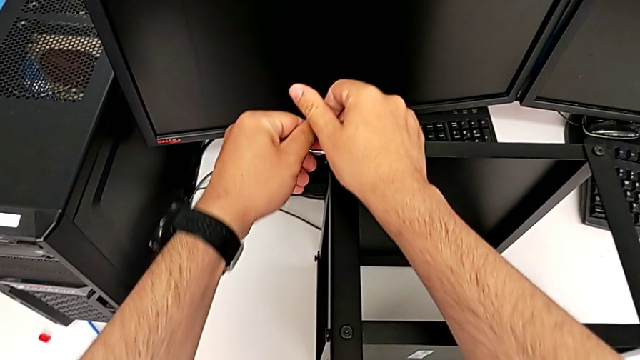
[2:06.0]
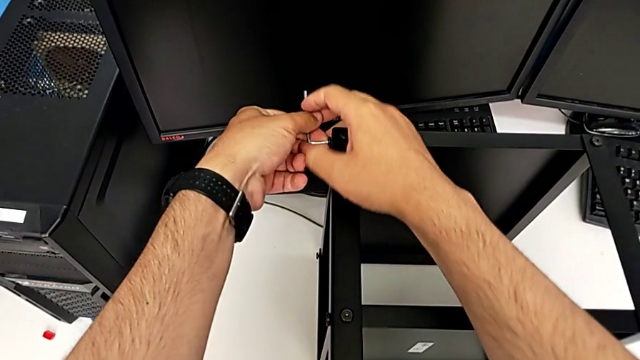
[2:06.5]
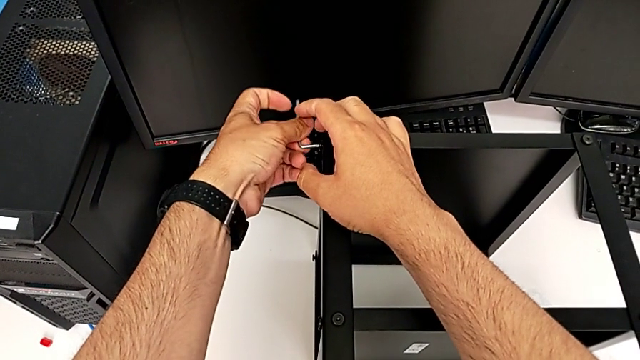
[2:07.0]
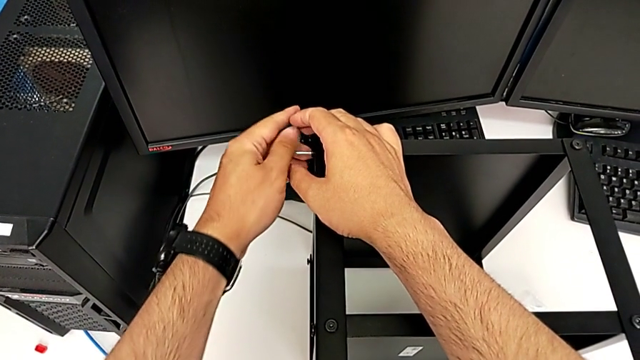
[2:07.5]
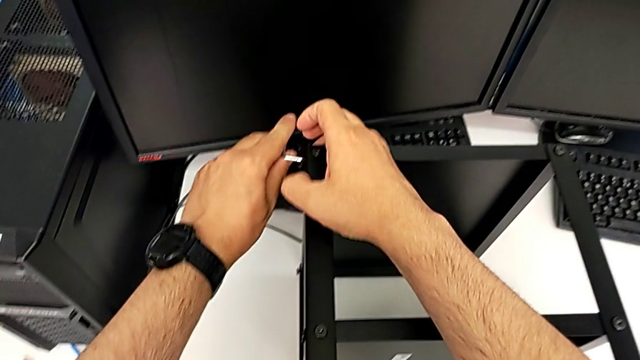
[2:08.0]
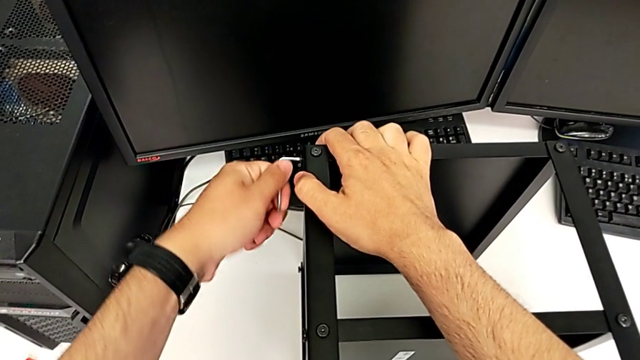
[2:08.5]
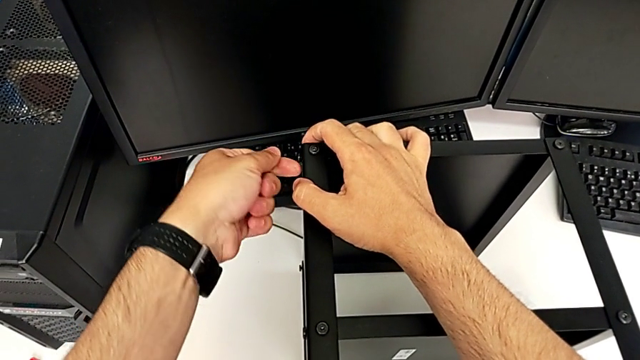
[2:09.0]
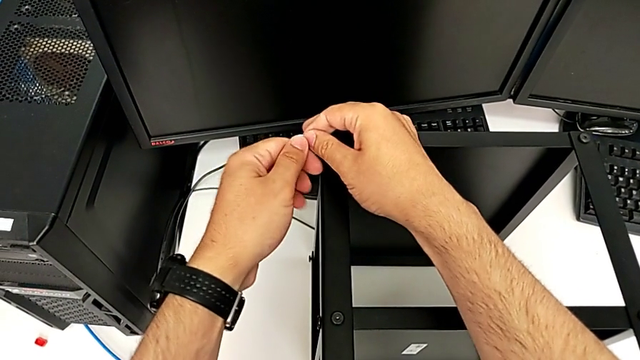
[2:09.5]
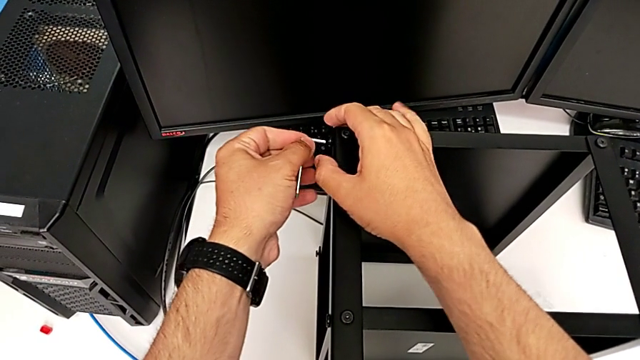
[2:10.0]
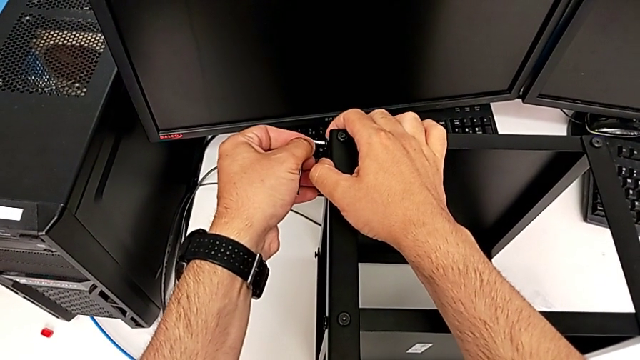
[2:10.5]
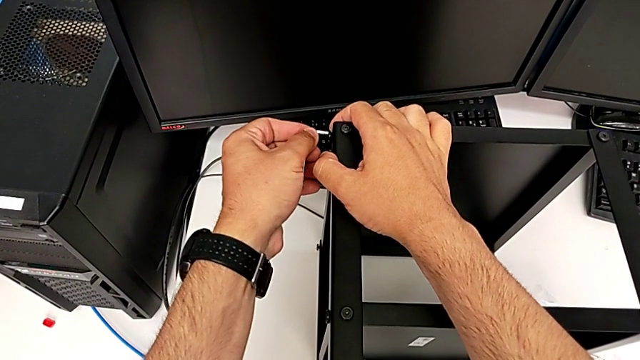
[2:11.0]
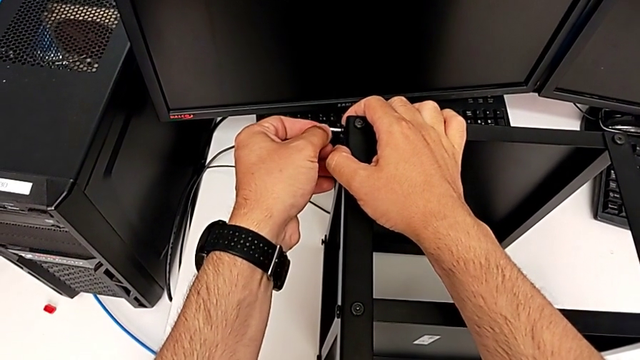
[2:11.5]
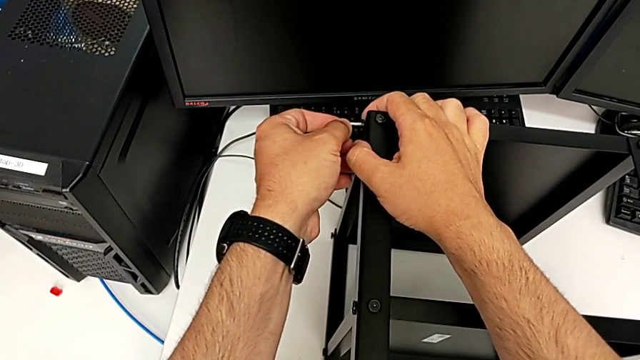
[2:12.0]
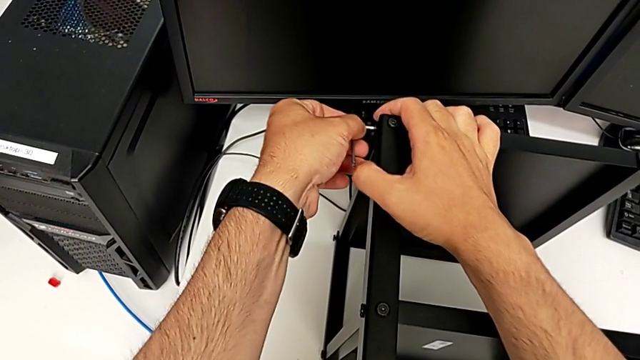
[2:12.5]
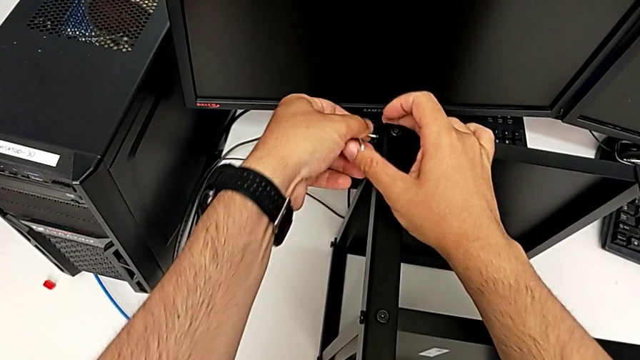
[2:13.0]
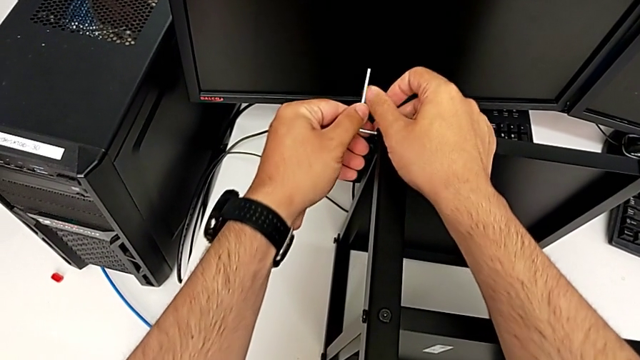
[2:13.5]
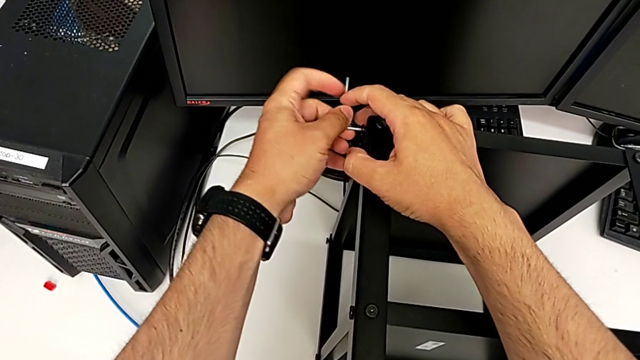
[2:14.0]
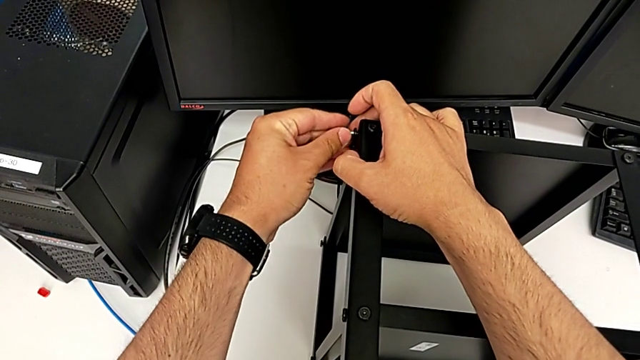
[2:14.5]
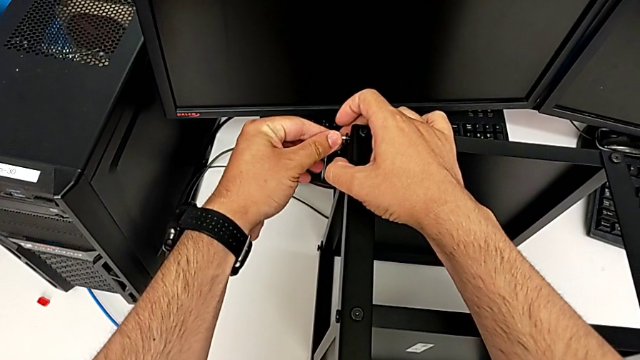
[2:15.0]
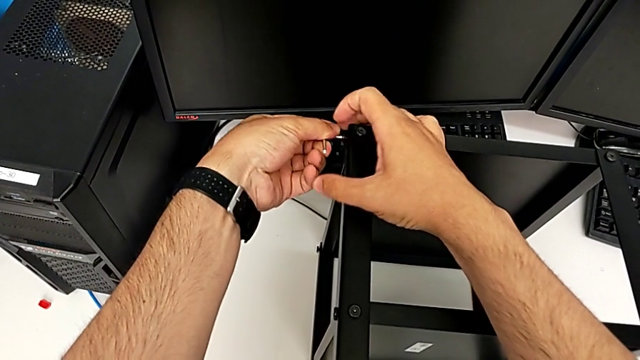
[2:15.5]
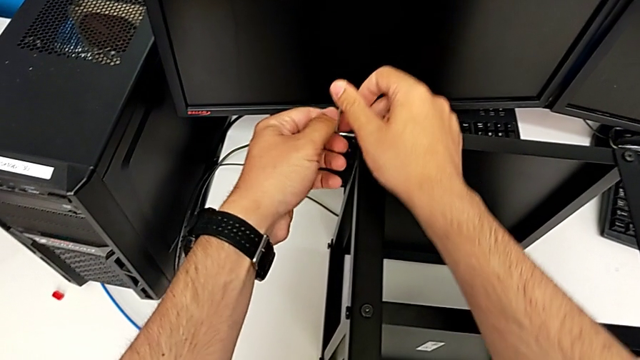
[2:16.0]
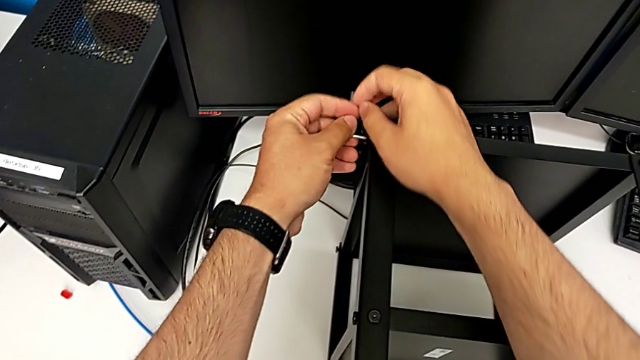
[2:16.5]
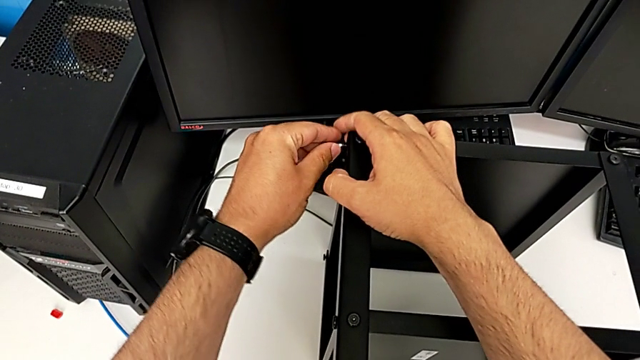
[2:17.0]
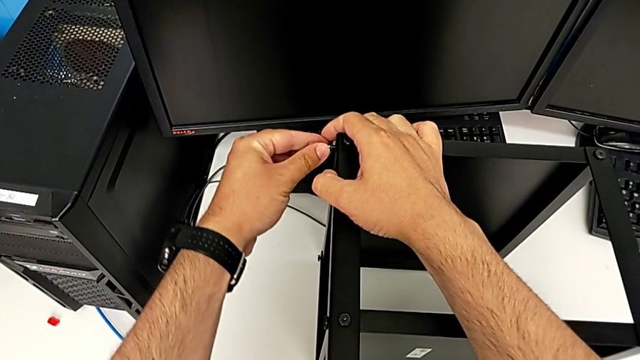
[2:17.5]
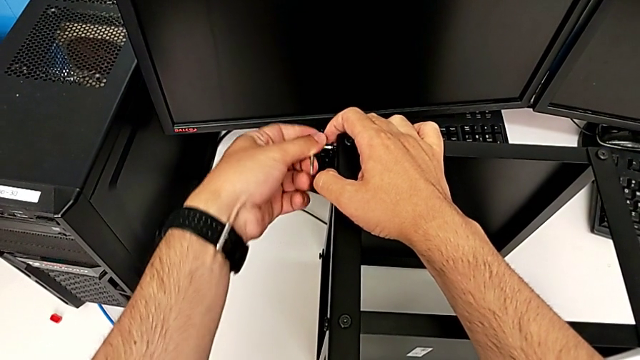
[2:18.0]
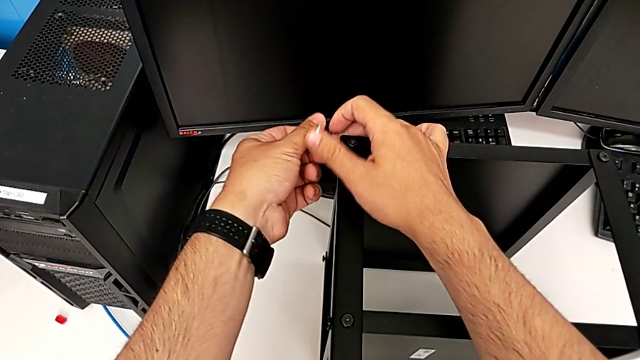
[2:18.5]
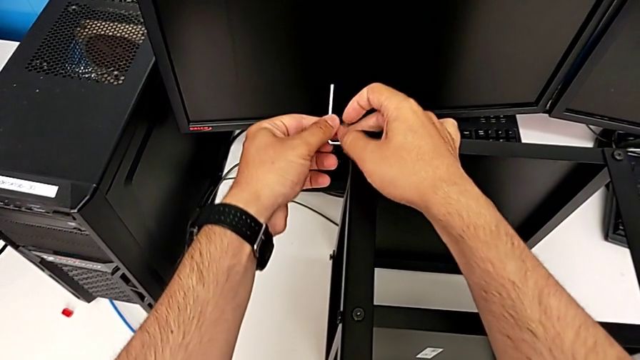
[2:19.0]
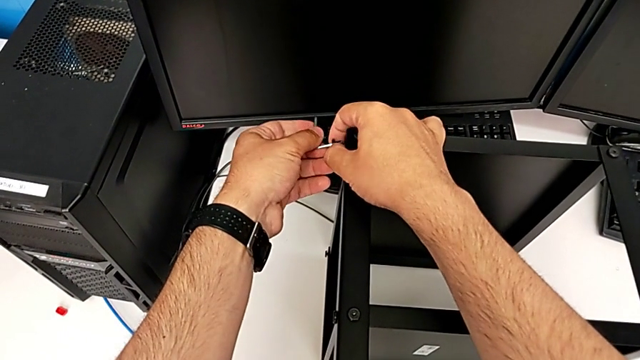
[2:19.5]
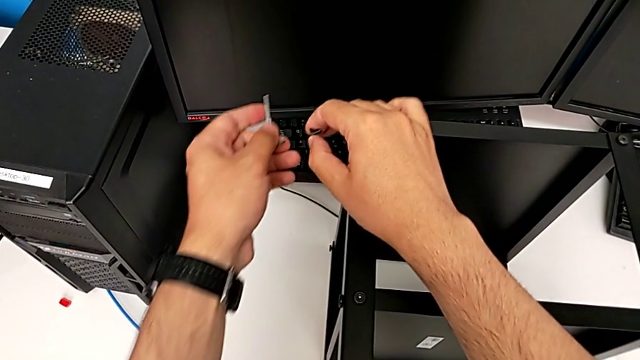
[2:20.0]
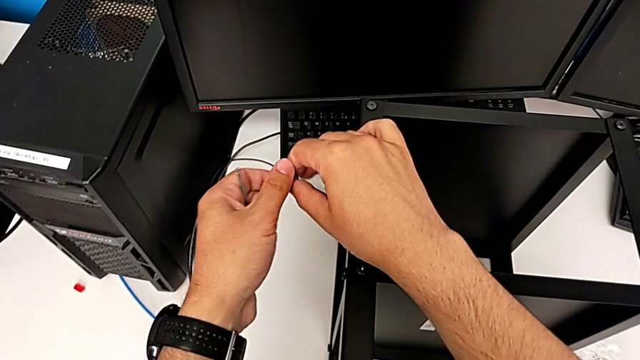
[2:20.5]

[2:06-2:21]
The camera wearer is unscrewing all the hex socket heads from the tabletop. They keep unscrewing the hex socket head, withdraw the Allen wrench and withdraw the hex socket head.

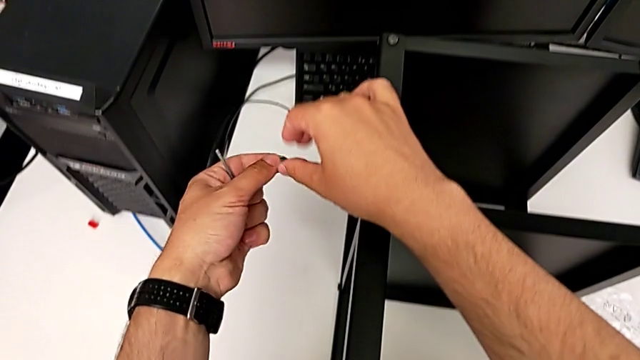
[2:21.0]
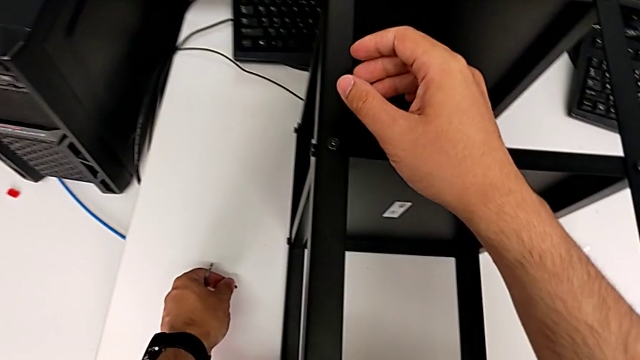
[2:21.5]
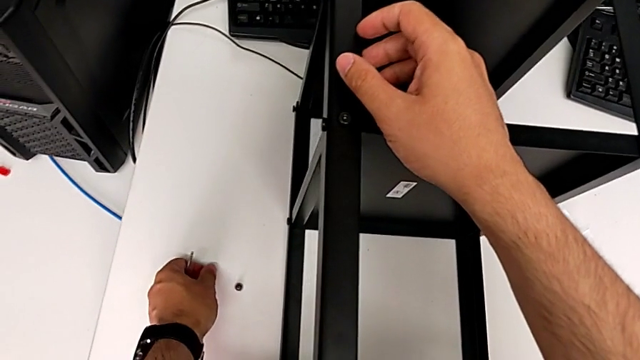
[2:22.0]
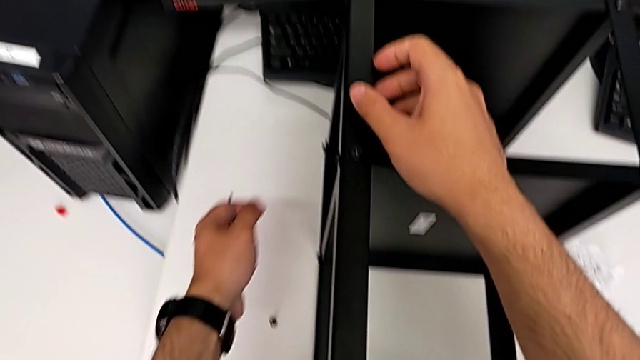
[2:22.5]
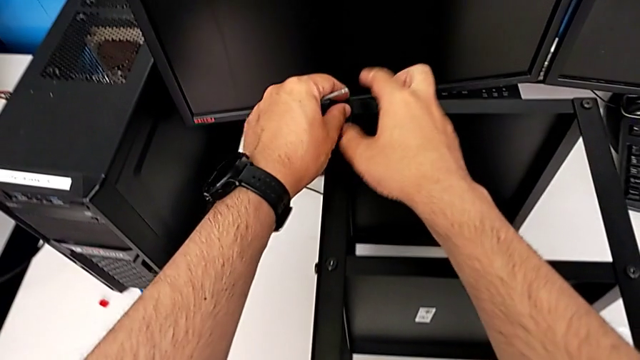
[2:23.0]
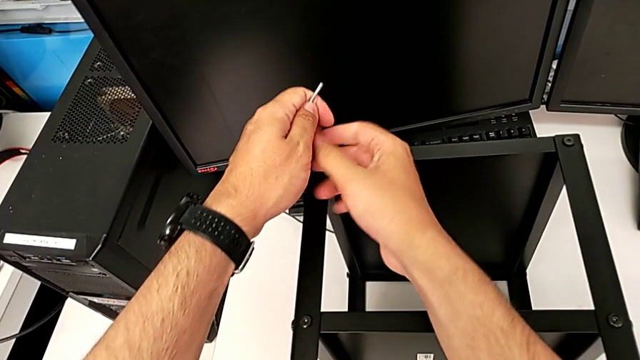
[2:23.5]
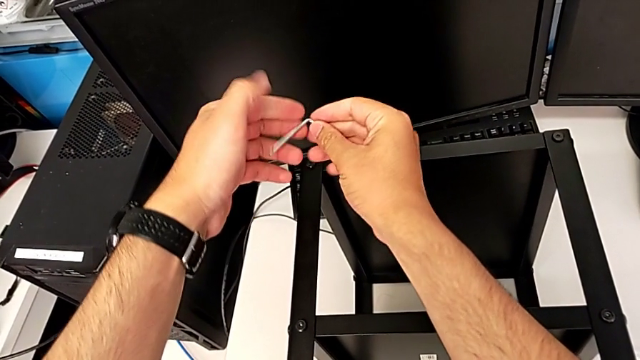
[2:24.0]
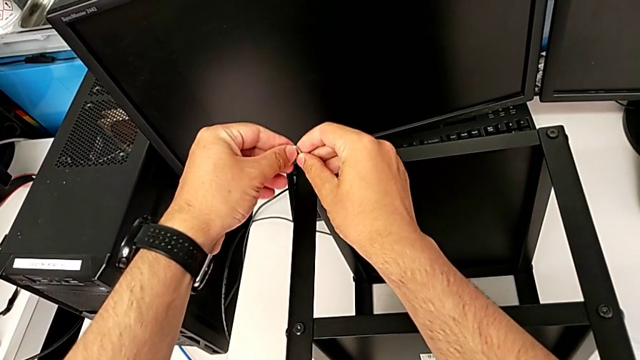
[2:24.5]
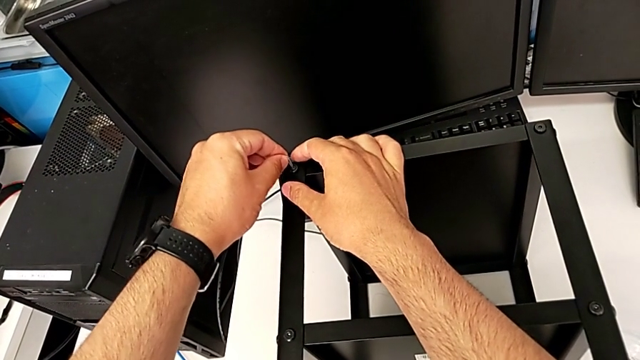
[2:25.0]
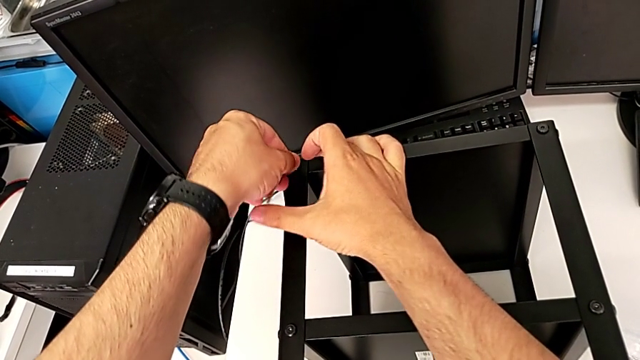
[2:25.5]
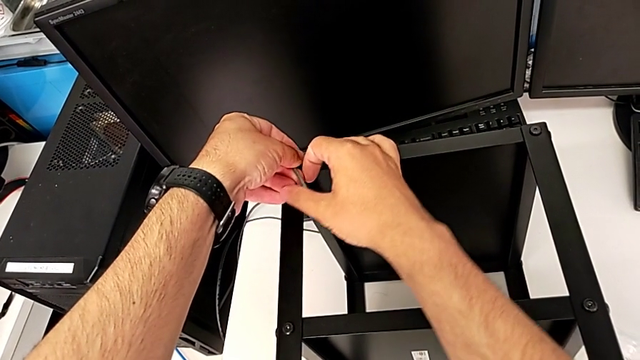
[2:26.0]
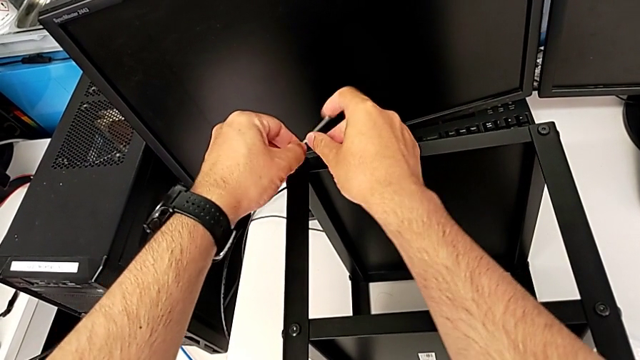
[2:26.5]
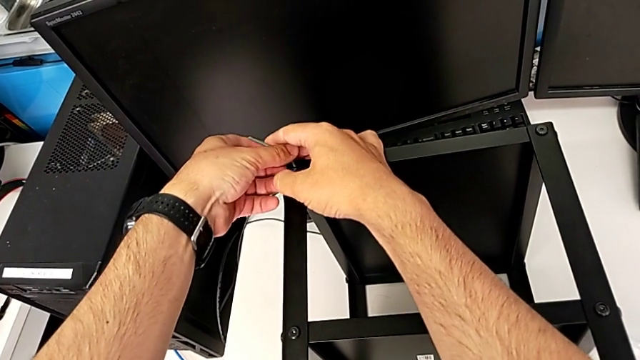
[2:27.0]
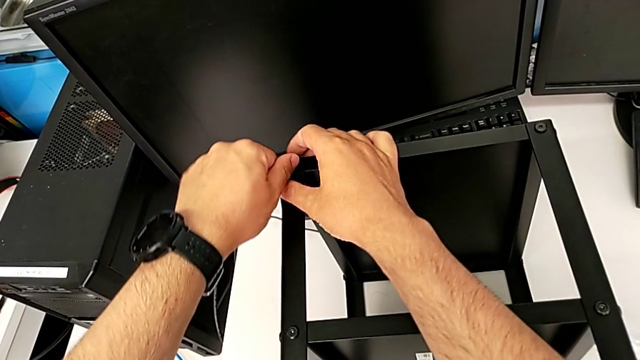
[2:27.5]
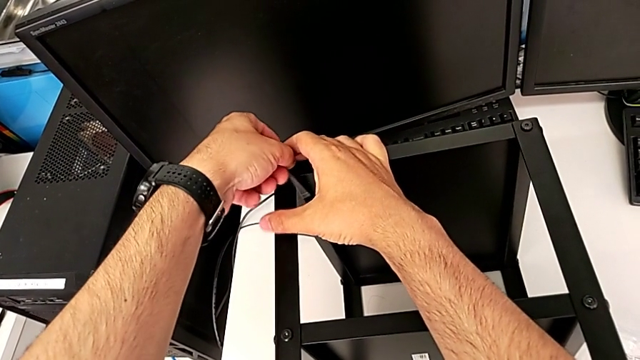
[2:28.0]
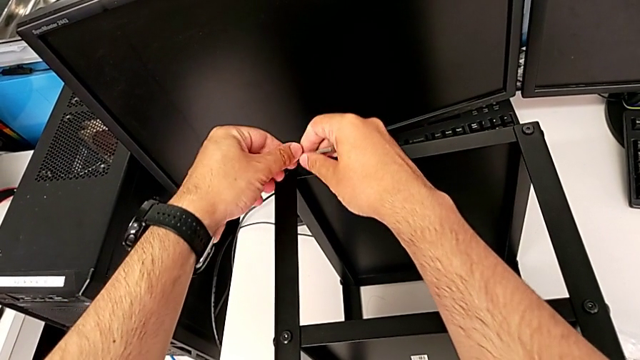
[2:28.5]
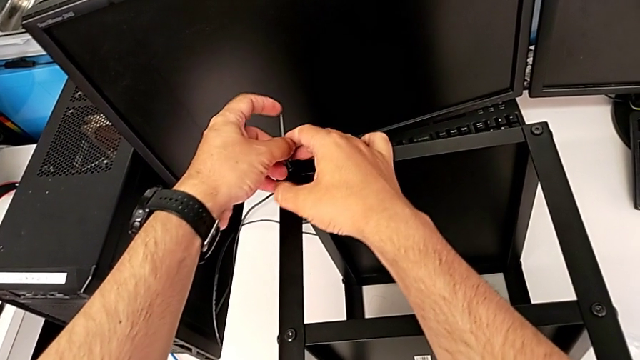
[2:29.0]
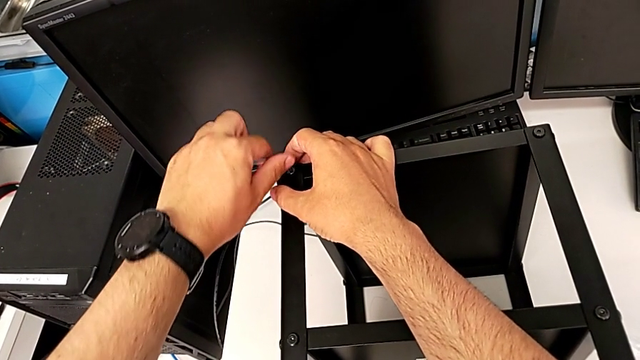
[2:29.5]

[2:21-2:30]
The camera wearer is unscrewing all the hex socket heads from the tabletop. They place the hex socket head, insert the Allen wrench and begin to unscrew the hex socket head.
